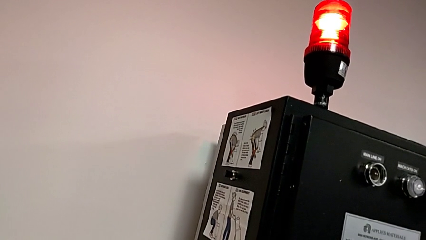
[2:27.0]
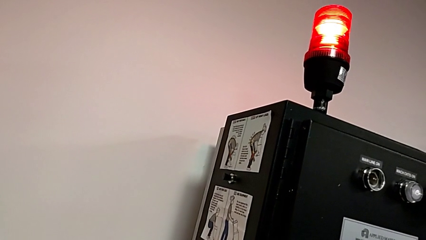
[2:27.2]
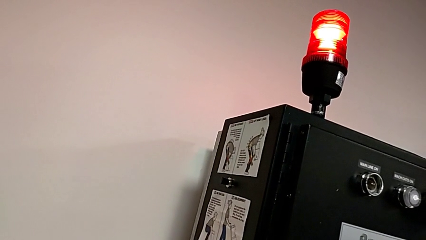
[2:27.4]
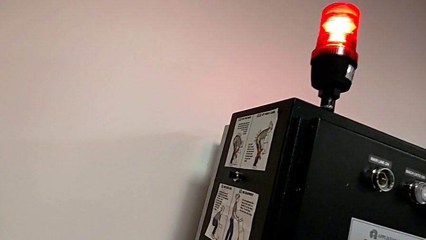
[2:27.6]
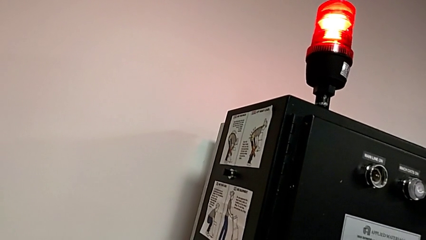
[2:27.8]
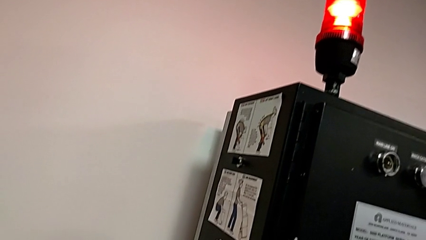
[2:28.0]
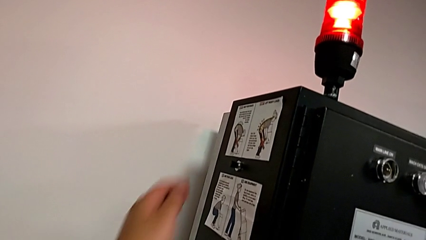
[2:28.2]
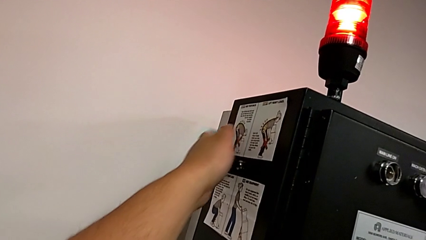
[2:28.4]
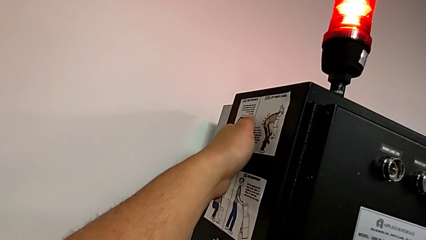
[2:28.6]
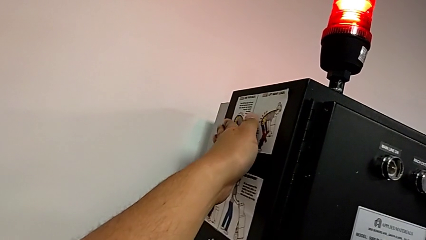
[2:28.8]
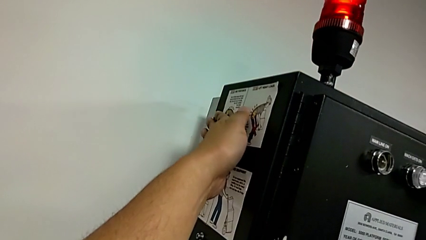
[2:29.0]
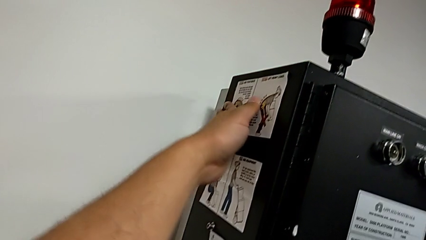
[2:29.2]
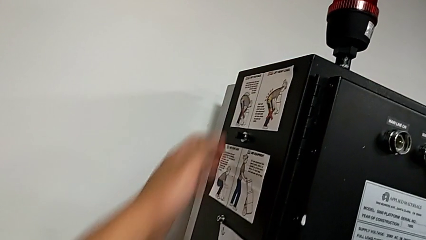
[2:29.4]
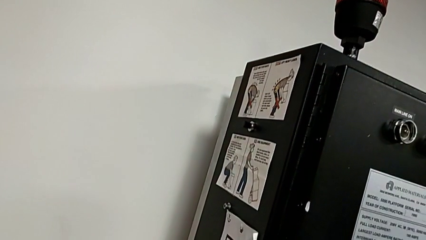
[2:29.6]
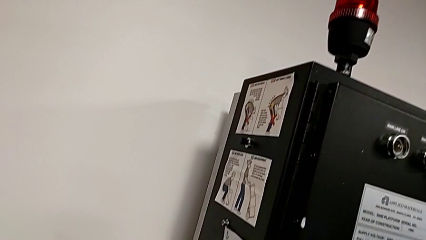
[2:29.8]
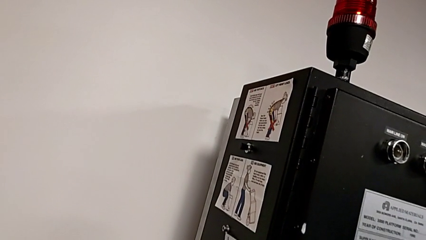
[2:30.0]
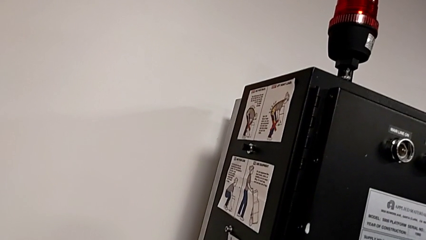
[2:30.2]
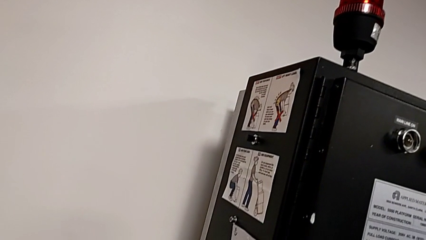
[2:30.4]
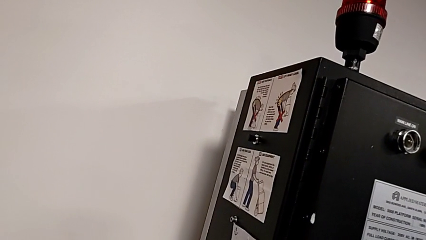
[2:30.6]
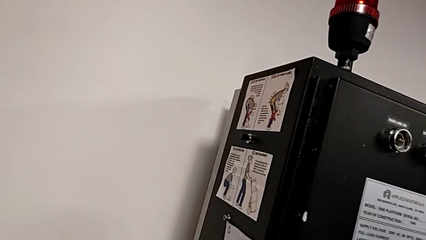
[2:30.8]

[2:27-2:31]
The camera wearer is resetting the circuit breaker box. They push the reset button.

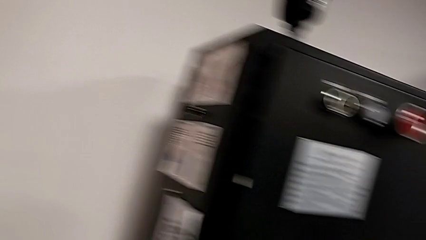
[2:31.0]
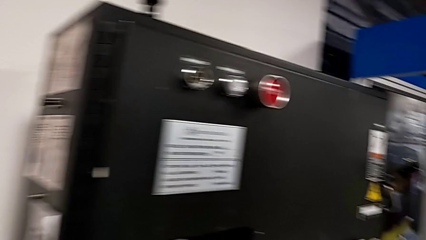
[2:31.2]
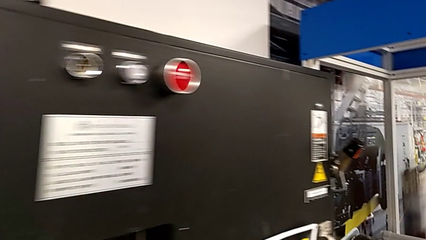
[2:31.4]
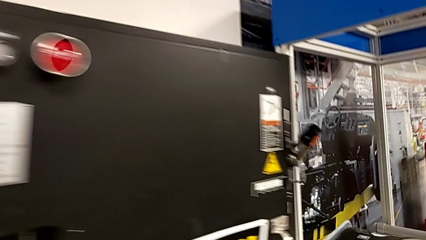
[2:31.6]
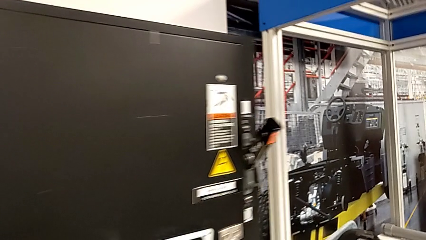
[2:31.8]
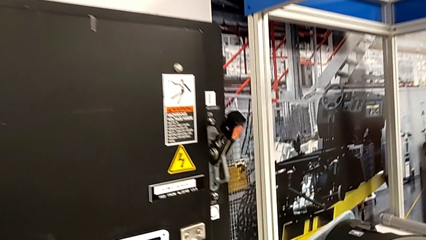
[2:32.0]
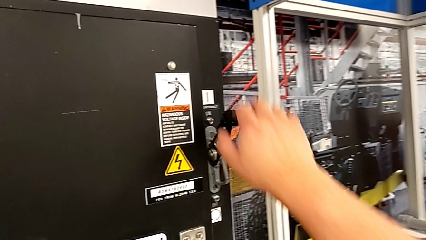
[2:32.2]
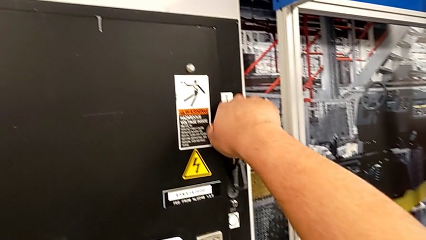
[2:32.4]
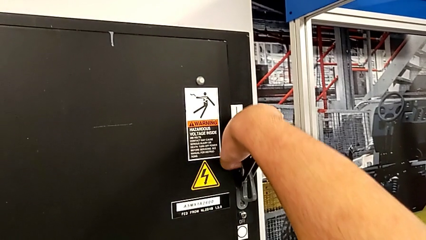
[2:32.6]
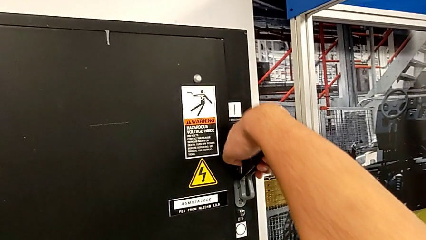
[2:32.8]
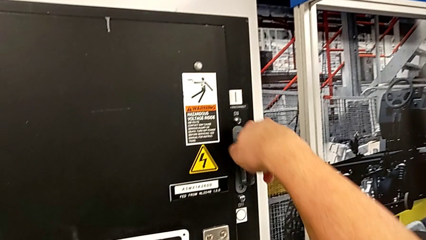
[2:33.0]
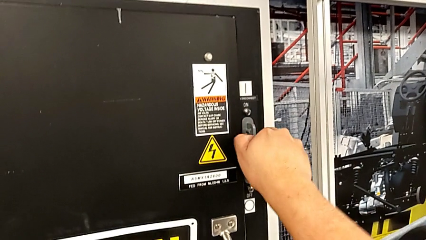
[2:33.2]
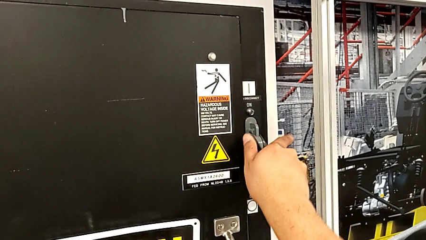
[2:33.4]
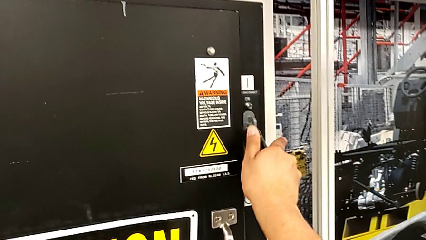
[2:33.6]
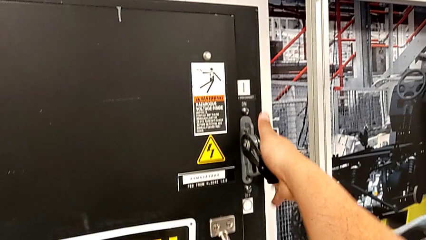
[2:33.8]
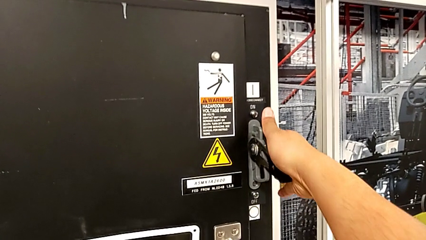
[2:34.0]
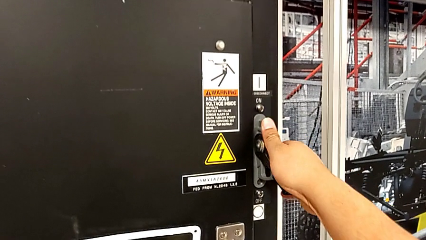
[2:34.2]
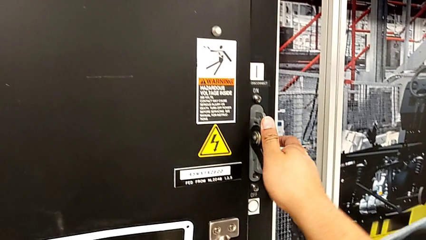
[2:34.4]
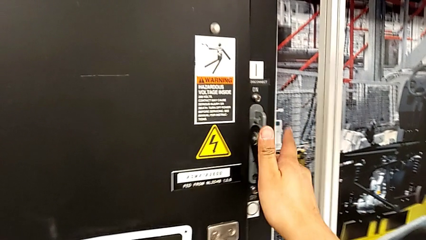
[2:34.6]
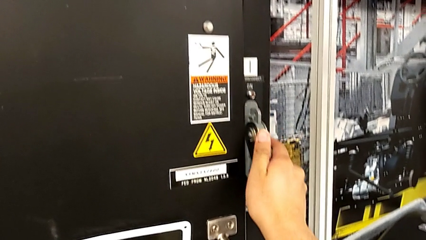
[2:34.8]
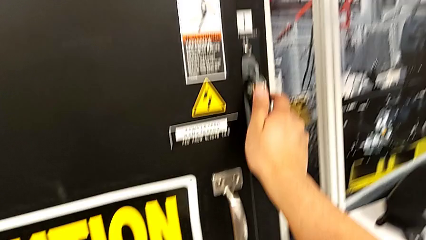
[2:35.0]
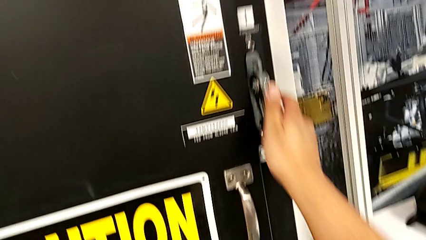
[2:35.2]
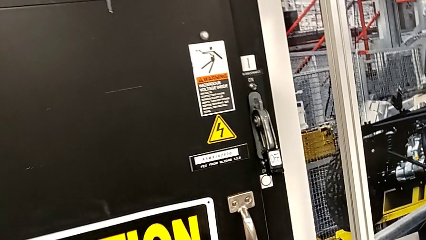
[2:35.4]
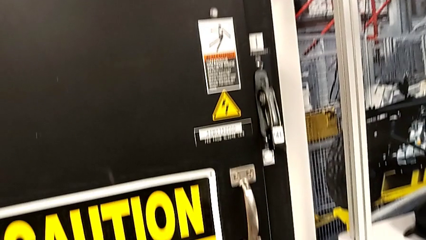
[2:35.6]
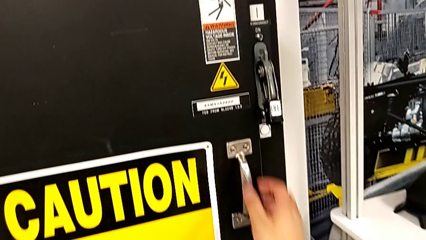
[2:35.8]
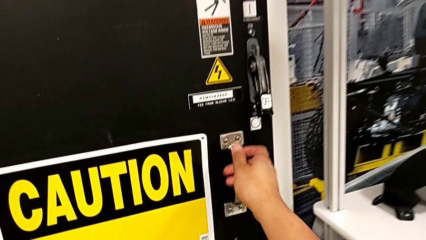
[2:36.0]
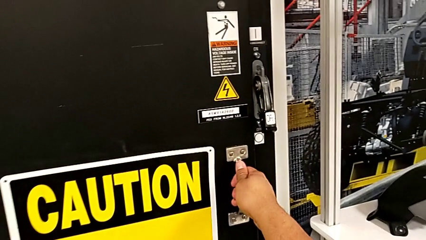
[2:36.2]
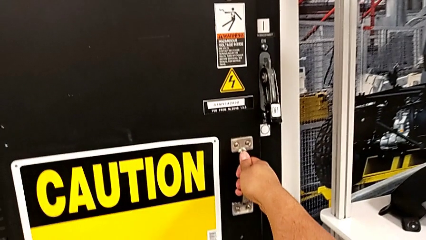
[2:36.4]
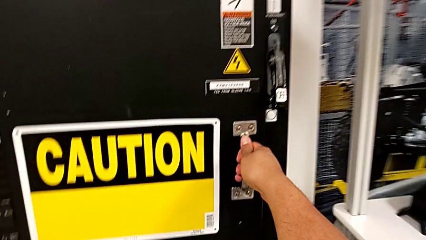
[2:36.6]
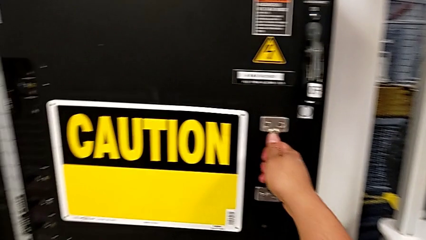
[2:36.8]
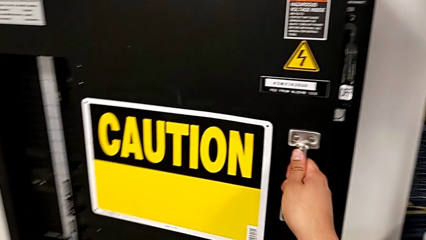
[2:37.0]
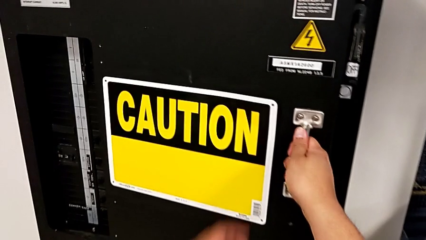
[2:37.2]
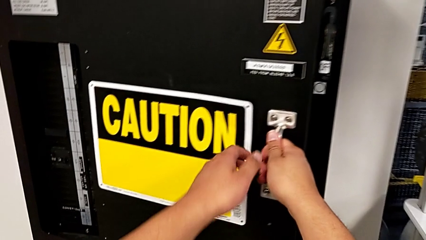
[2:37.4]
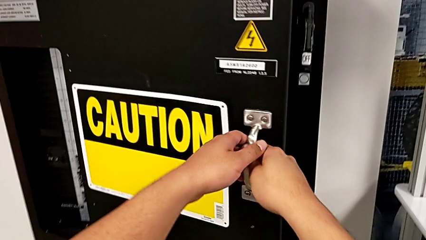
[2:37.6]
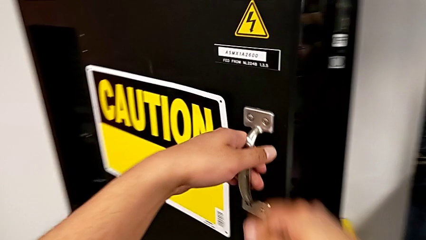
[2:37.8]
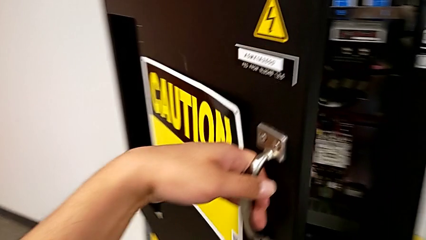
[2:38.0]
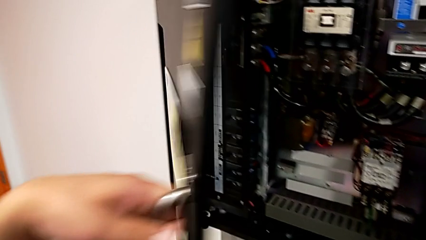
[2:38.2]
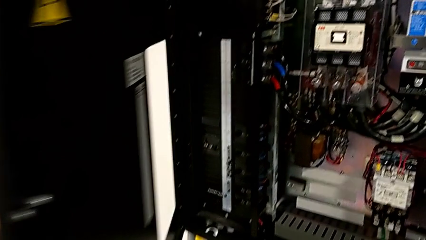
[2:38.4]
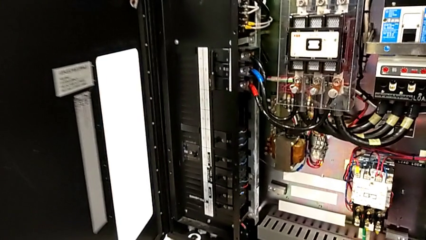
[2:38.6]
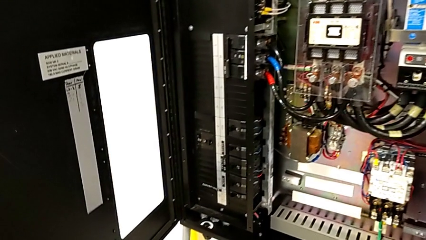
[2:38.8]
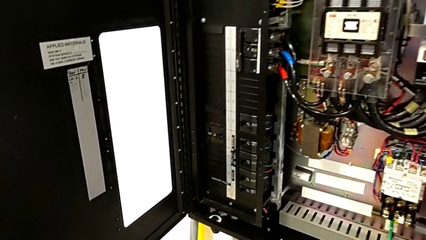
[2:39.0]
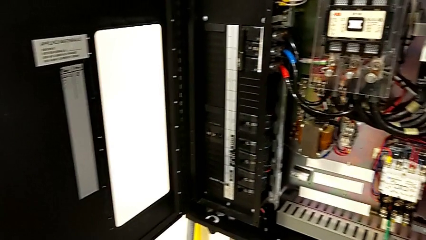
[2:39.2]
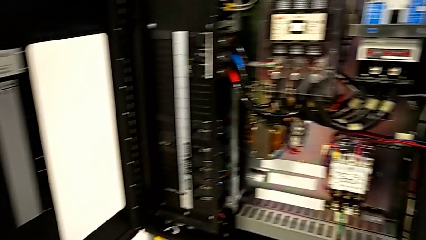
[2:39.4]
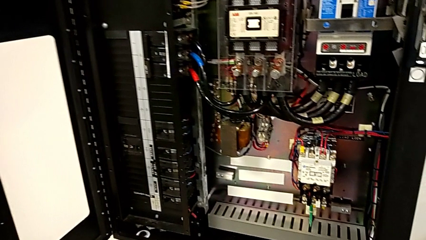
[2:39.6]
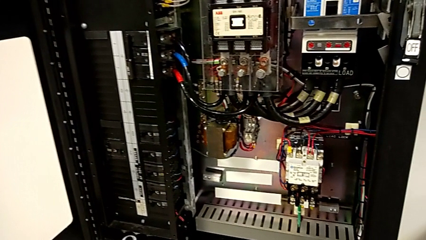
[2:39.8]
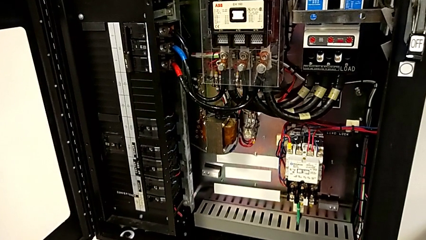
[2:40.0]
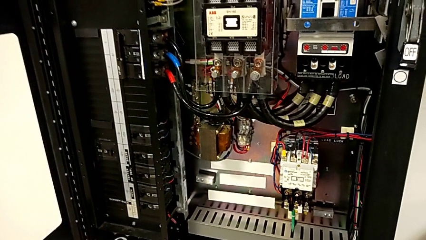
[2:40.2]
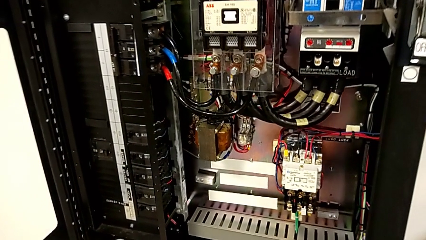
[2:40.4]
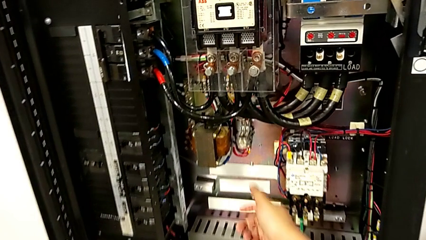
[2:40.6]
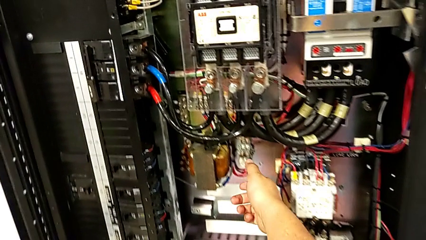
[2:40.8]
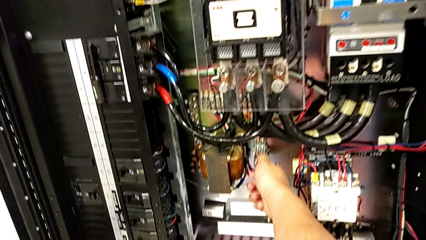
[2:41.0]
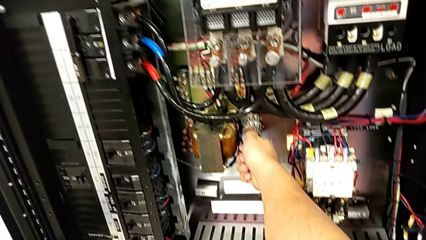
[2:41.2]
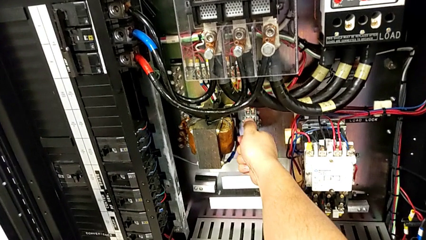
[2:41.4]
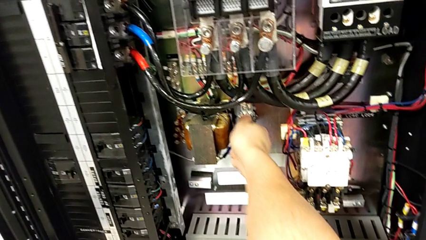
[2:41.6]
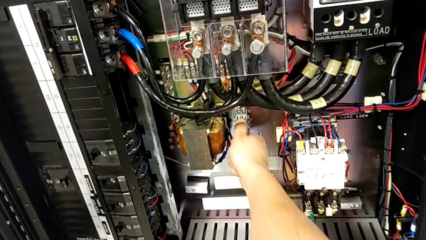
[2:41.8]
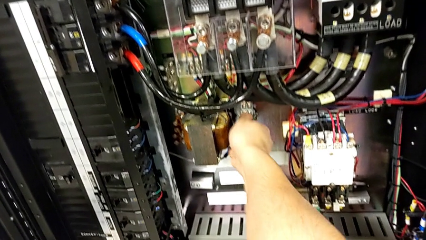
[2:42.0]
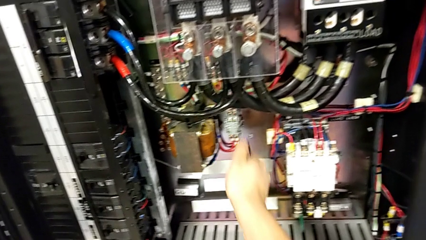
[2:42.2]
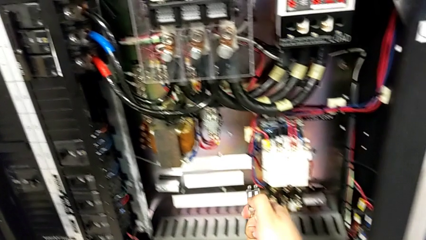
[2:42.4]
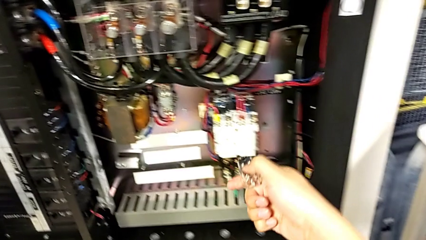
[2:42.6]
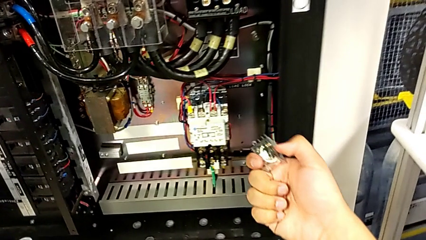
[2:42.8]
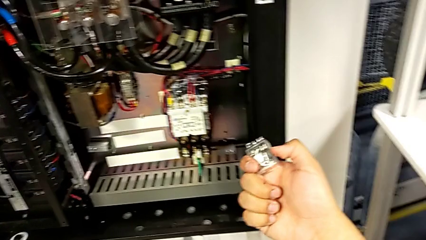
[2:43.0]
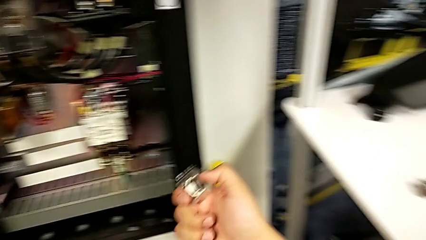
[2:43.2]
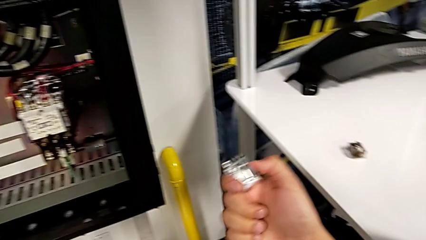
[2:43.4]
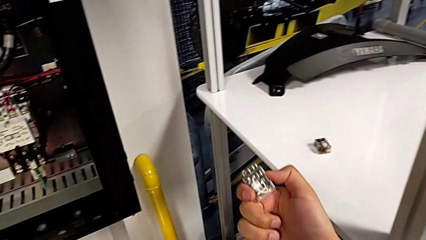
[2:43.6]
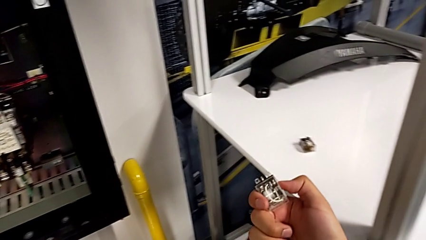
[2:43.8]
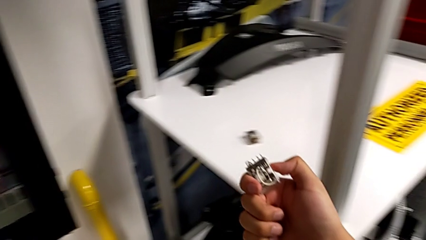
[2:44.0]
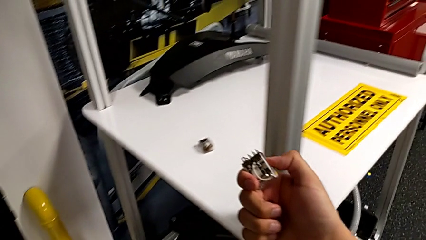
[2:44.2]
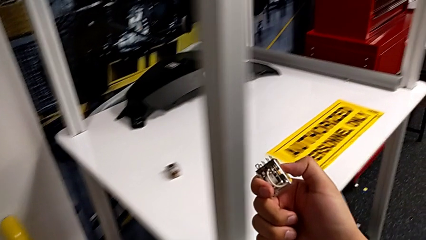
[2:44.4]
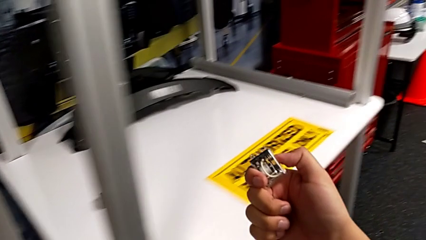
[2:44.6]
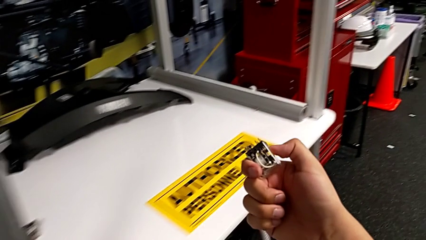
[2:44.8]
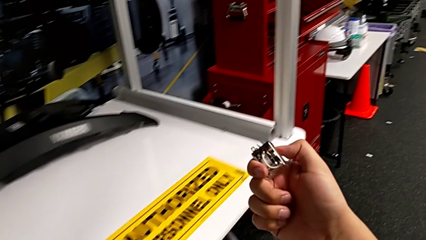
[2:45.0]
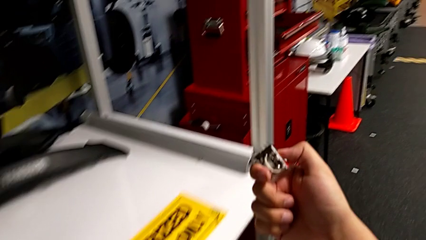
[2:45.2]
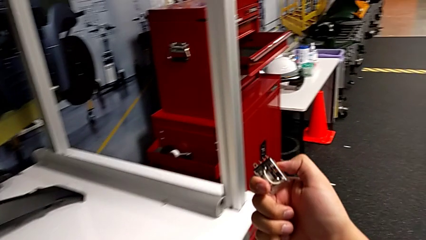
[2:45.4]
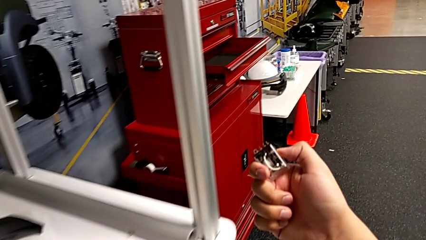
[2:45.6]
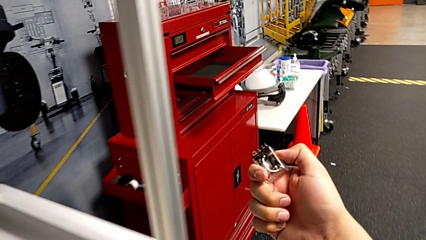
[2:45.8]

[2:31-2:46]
The camera wearer is changing the circuit breaker from the circuit breaker box. They push the lever, open the front panel door, grab the circuit breaker, withdraw it and begin to hold it.
